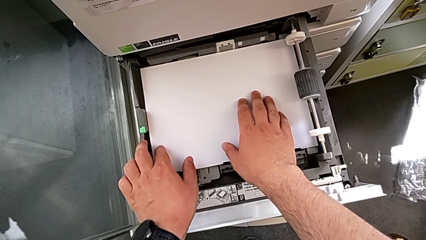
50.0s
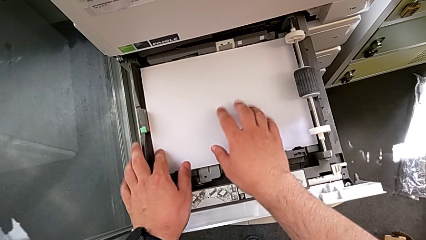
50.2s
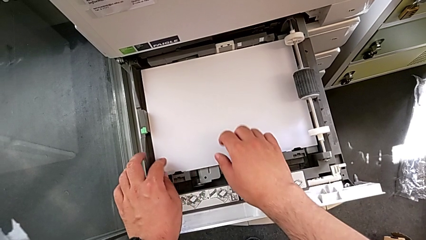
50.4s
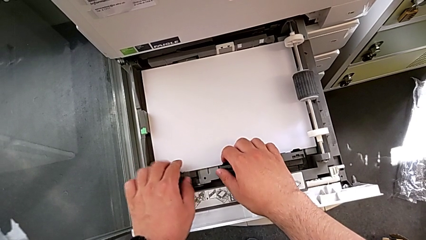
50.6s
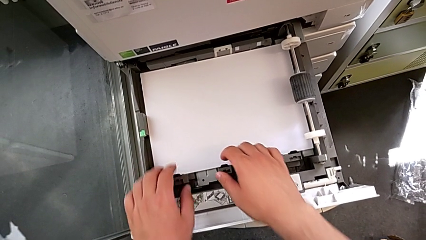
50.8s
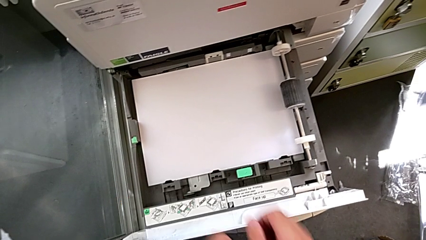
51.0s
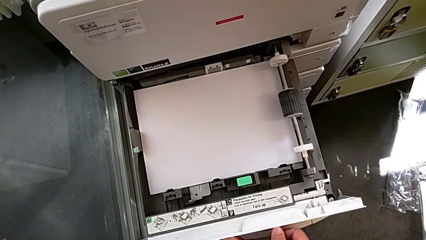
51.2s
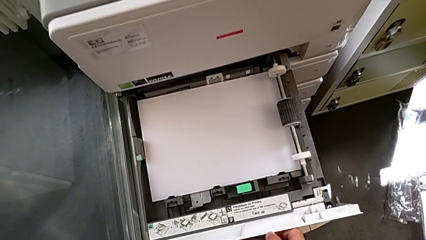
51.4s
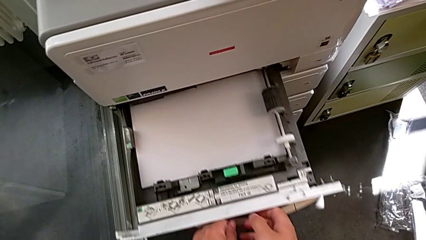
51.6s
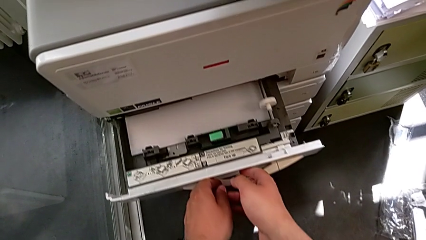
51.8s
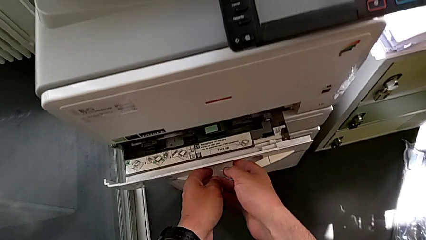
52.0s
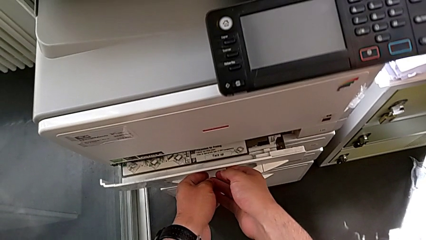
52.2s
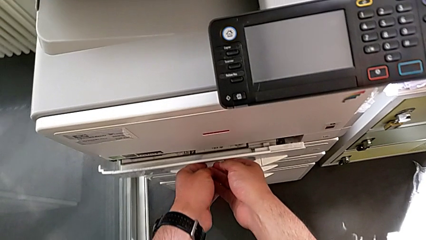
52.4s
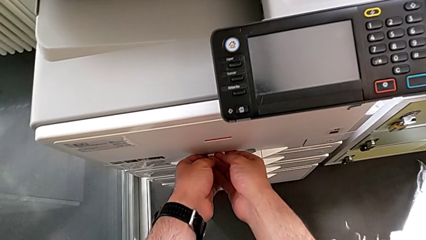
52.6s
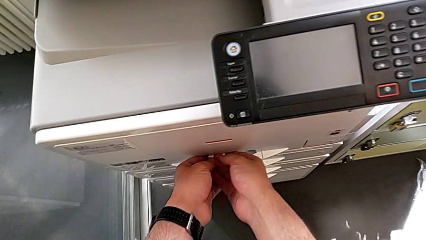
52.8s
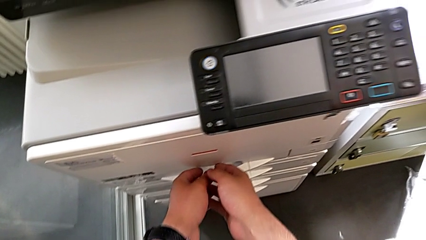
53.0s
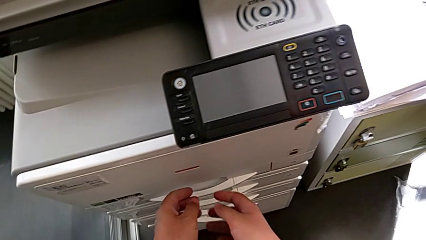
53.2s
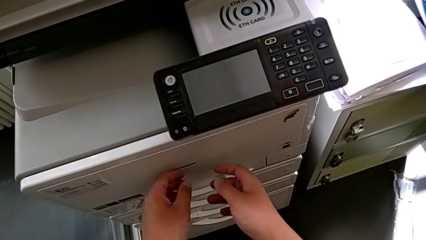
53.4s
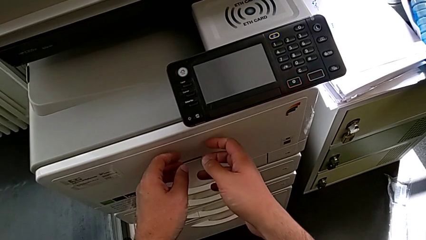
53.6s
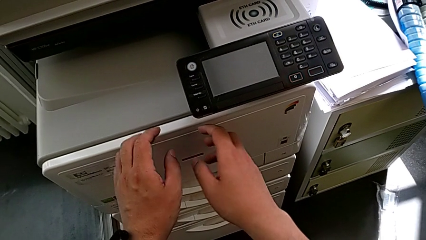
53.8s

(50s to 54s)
The camera wearer is loading paper stack in the printer. They close the paper tray.

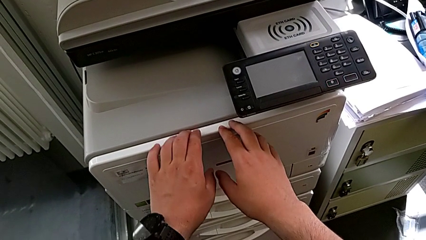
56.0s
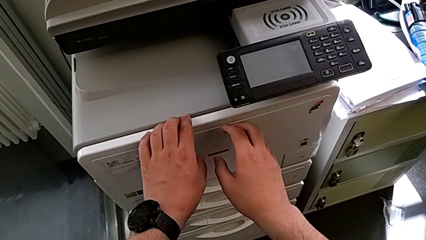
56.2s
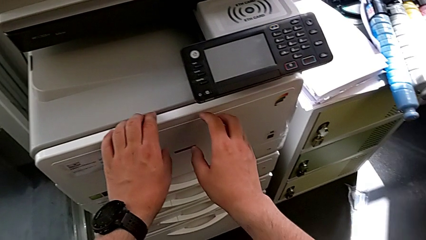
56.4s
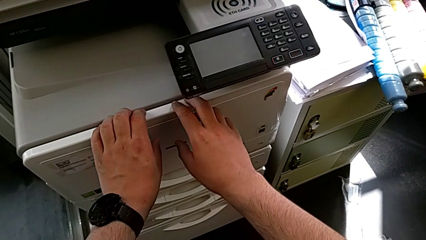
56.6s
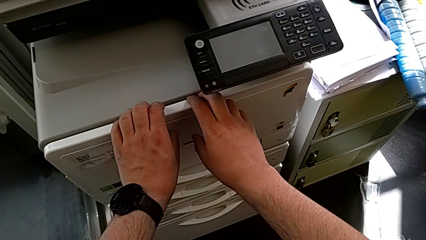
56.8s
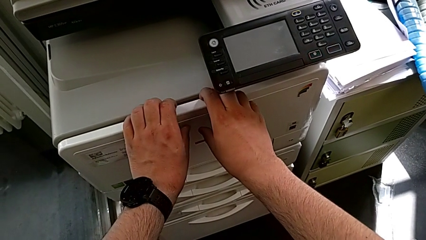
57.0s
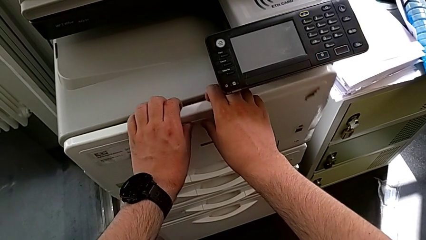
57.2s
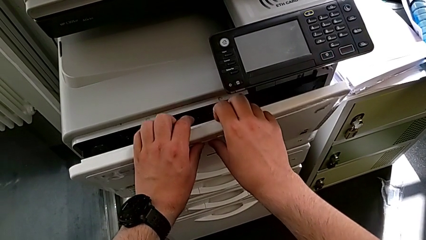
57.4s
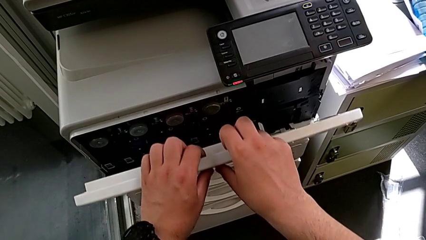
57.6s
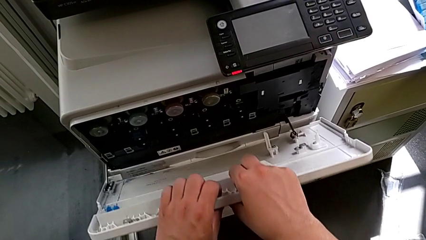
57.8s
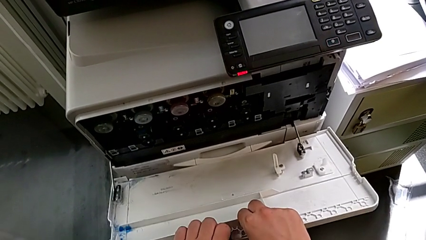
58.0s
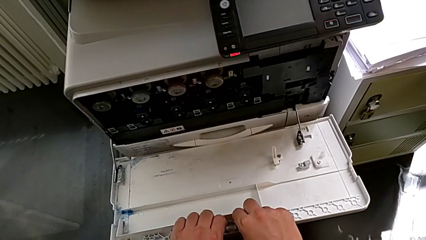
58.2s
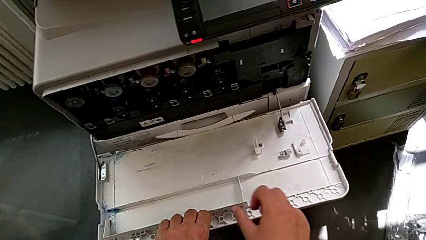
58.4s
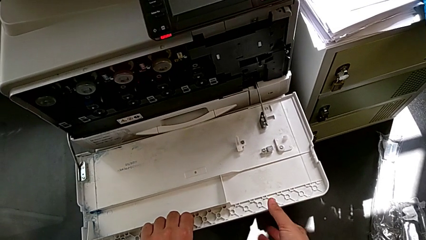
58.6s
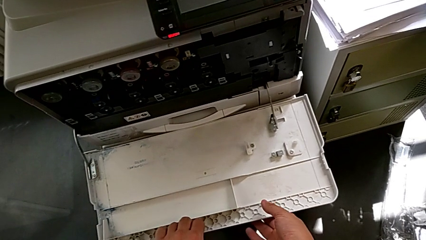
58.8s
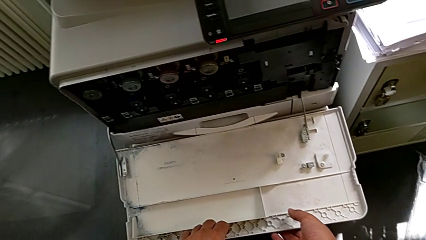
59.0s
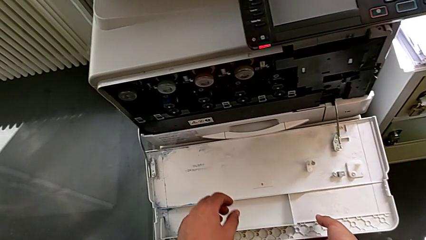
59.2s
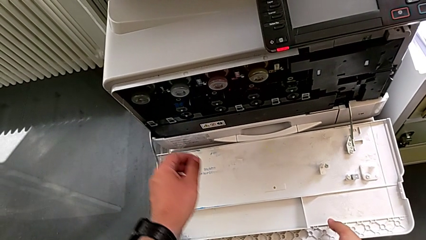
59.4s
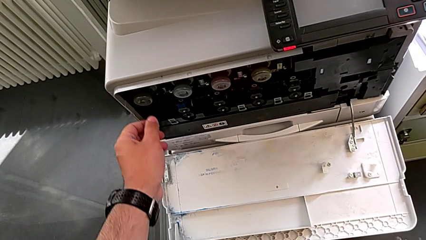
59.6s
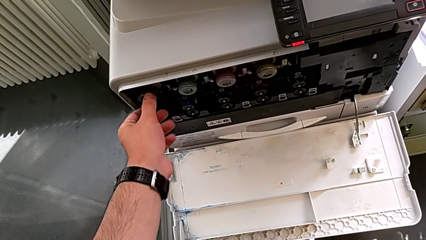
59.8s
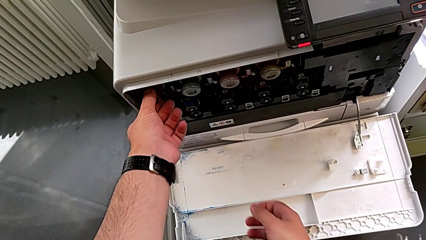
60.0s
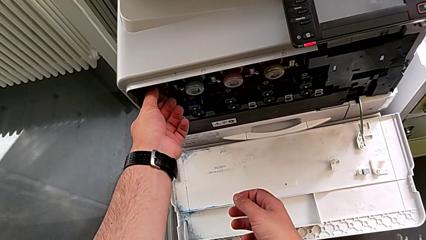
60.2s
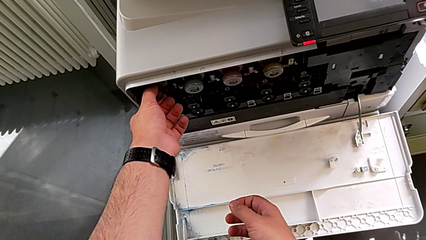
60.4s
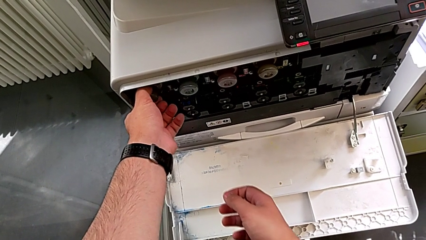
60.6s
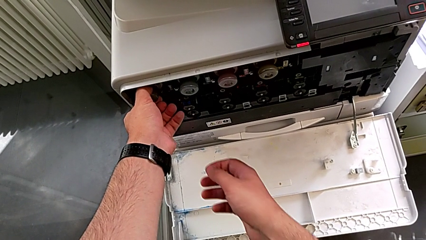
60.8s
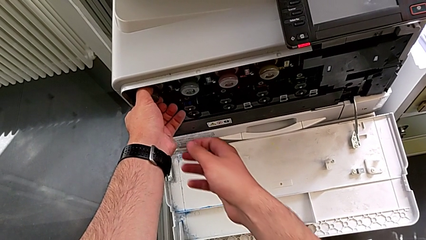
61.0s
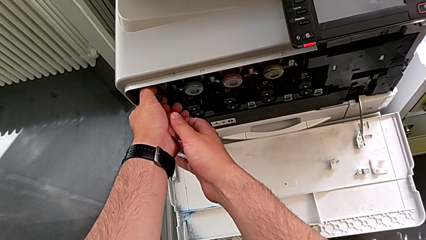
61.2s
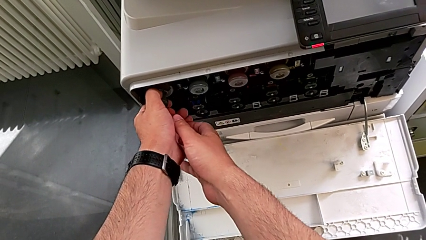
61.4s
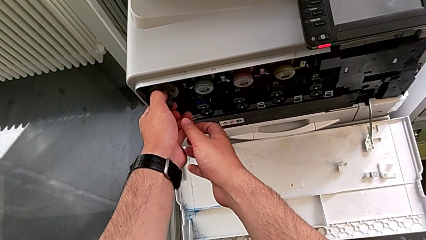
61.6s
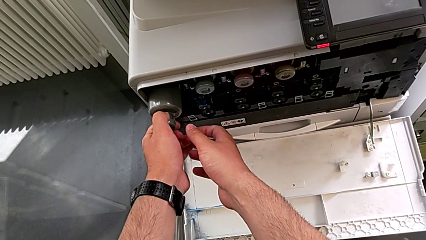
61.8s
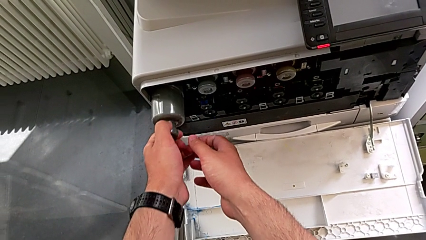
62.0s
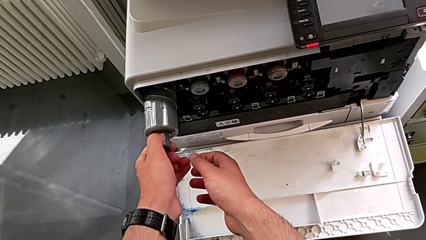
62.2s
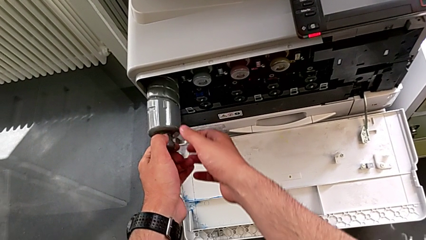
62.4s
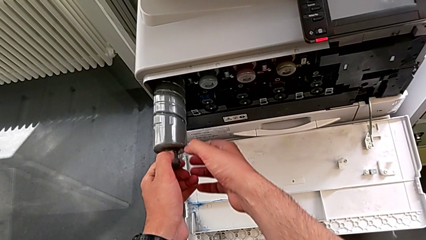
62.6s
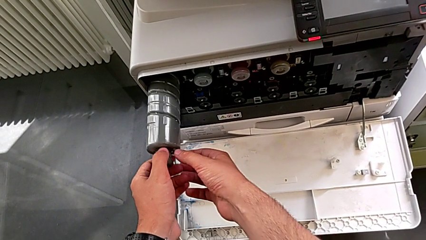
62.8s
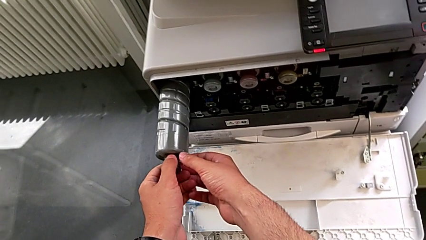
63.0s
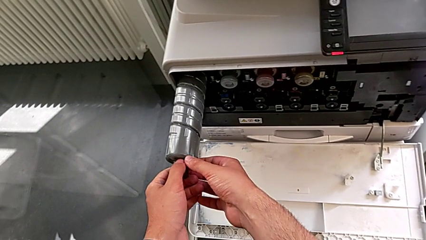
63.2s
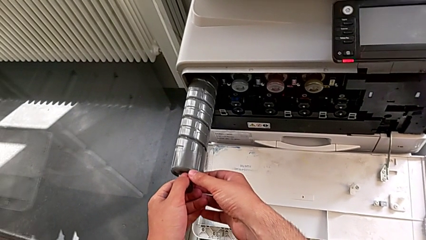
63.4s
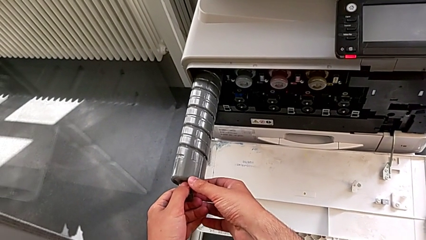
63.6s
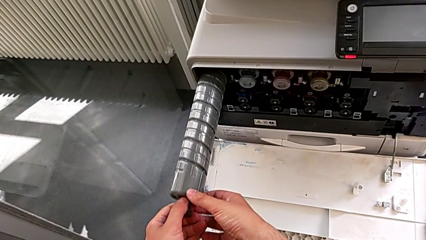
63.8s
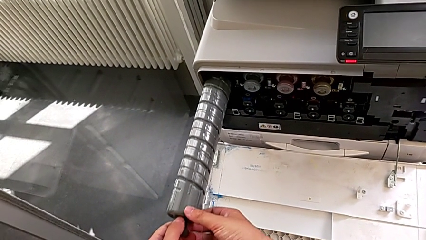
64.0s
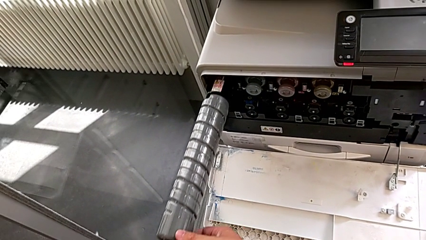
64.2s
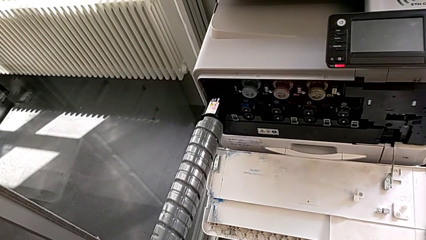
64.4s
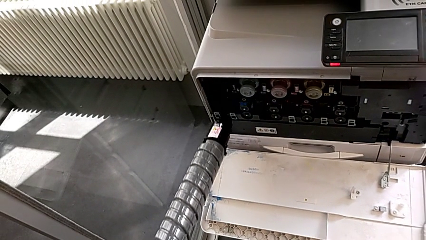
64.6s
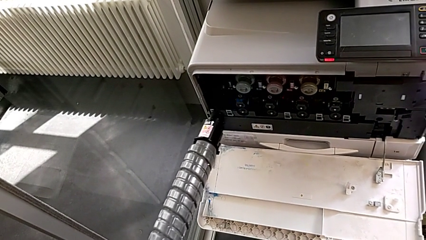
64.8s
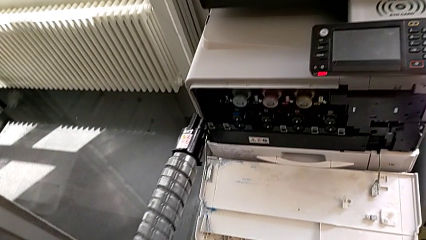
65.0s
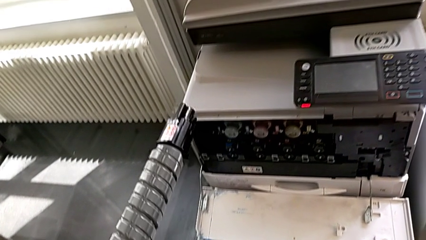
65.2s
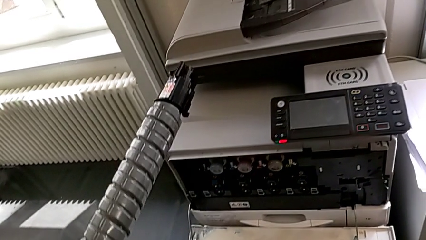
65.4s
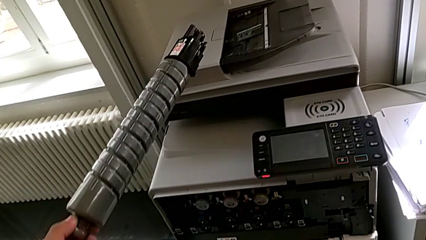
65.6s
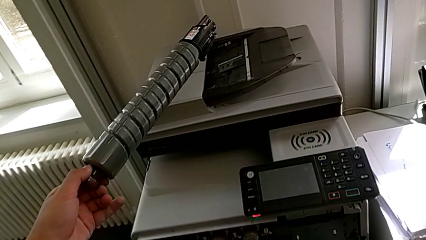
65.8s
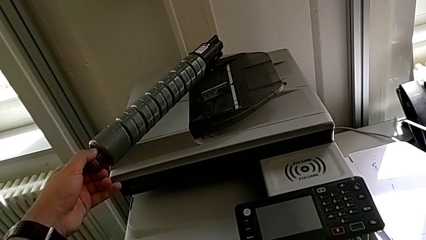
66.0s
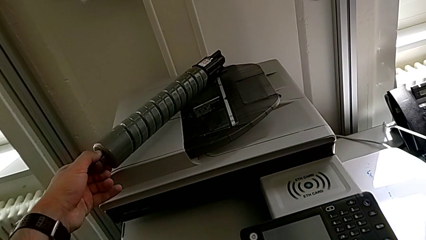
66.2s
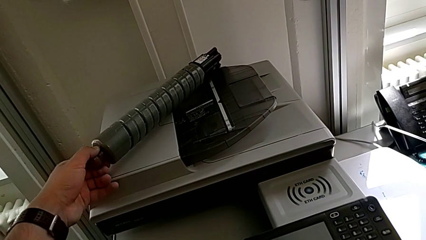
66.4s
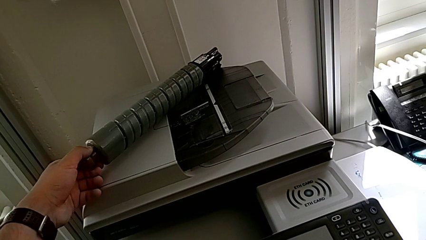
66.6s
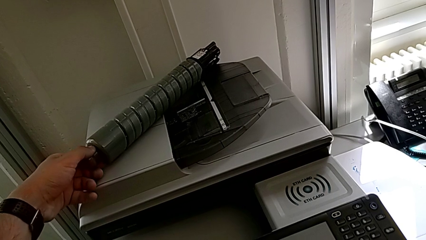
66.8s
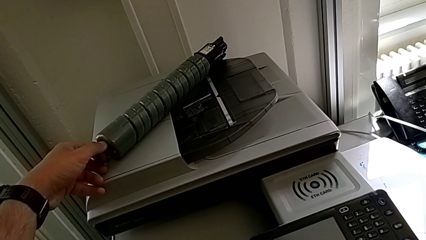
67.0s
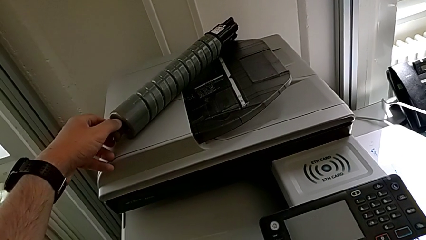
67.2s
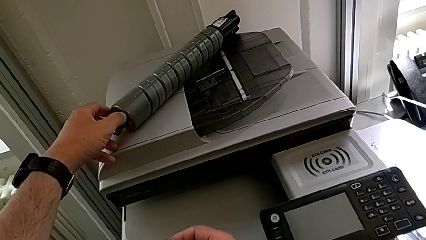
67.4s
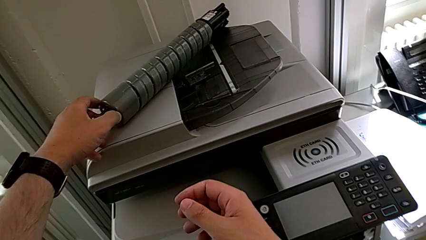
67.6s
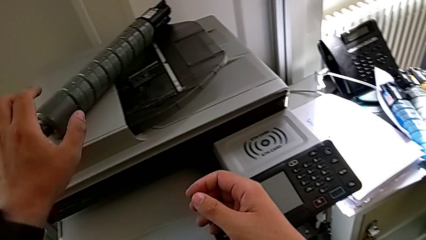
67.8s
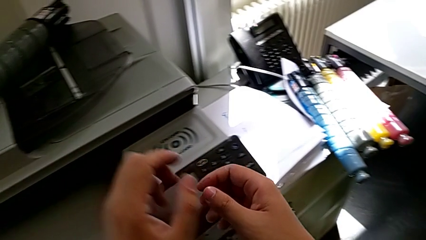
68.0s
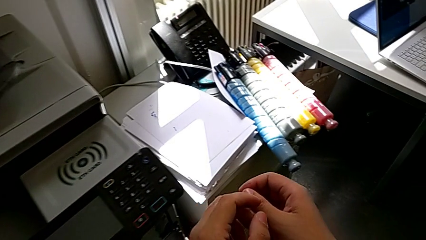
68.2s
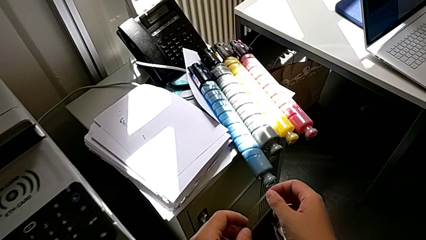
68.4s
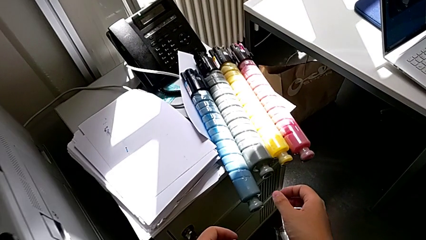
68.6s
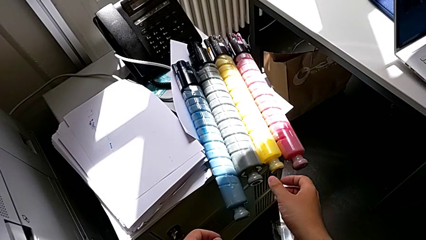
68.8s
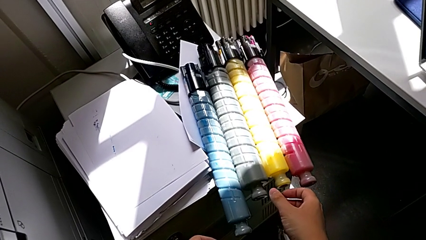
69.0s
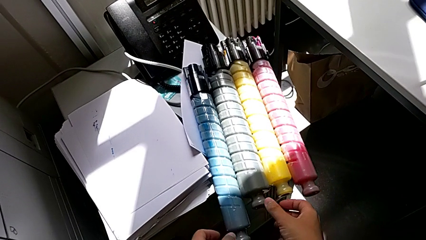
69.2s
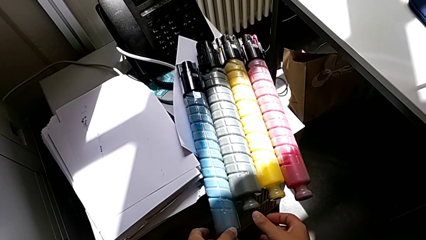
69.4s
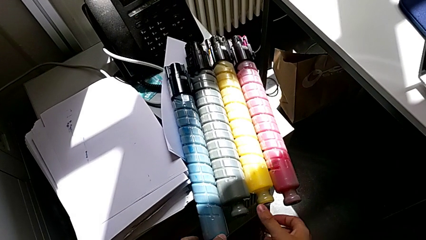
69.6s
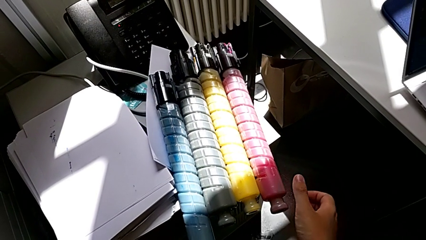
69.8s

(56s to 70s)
The camera wearer is exchanging the black ink cartridge of the printer. They approach the cartridge gate, pull it, open it, grab the old ink cartridge, pull it, lift it and place it.
